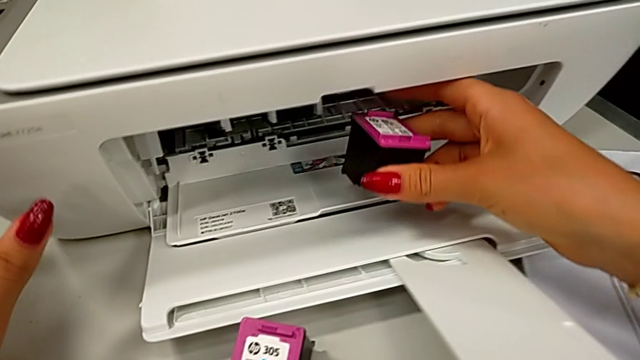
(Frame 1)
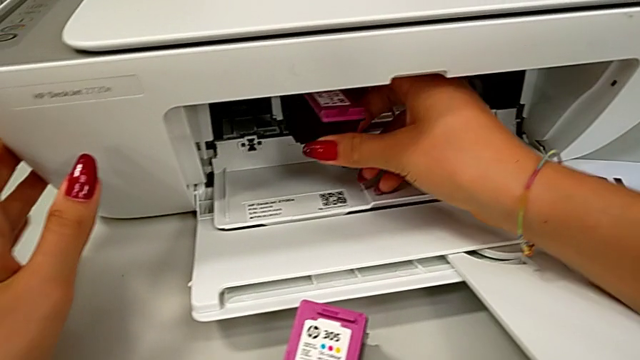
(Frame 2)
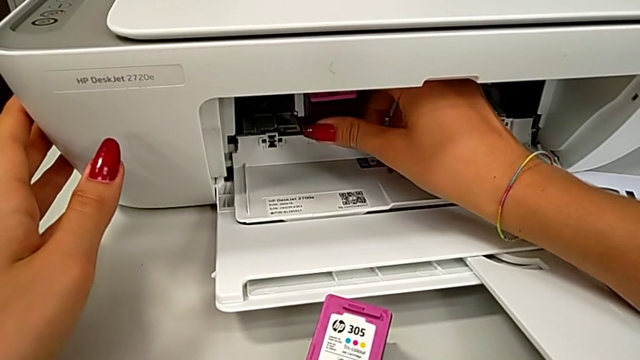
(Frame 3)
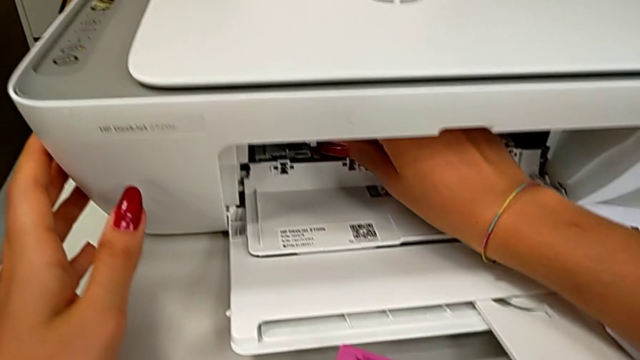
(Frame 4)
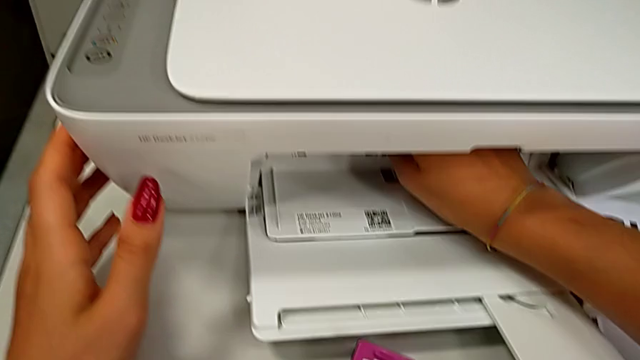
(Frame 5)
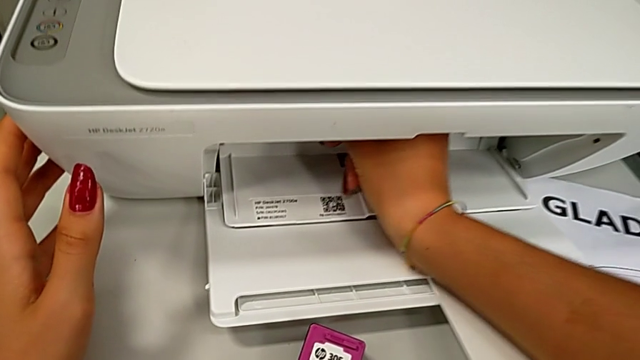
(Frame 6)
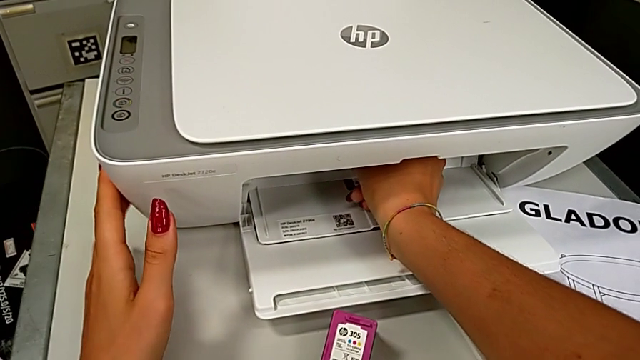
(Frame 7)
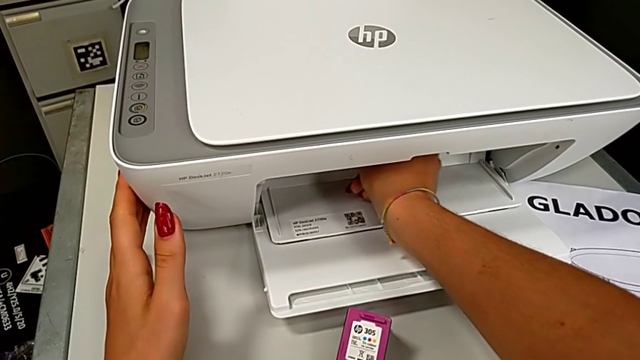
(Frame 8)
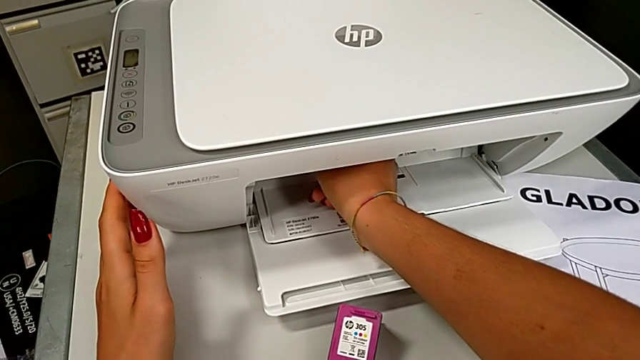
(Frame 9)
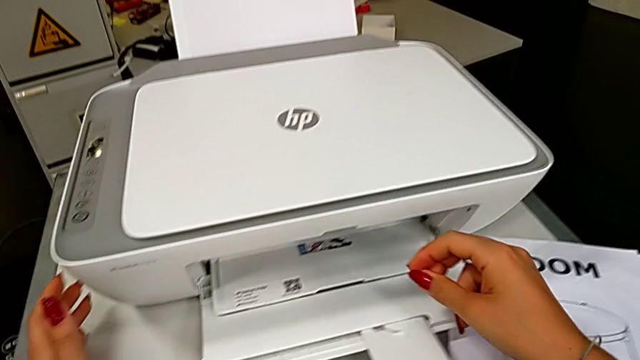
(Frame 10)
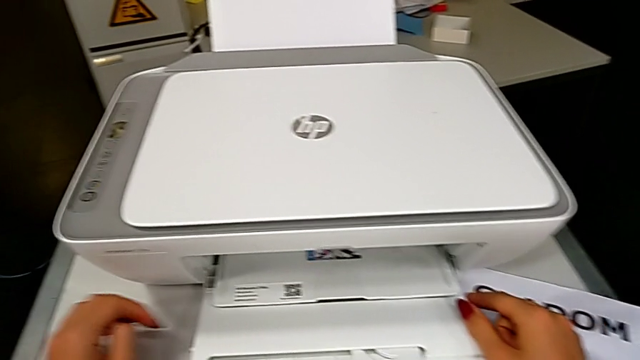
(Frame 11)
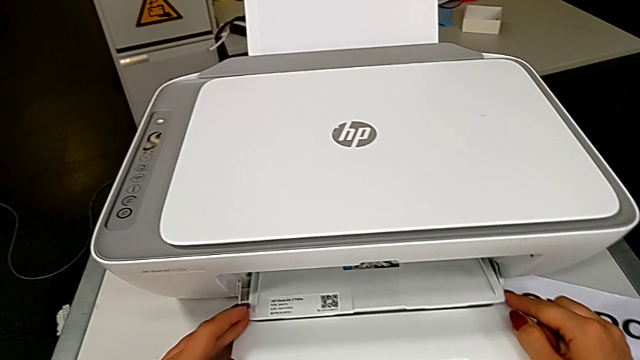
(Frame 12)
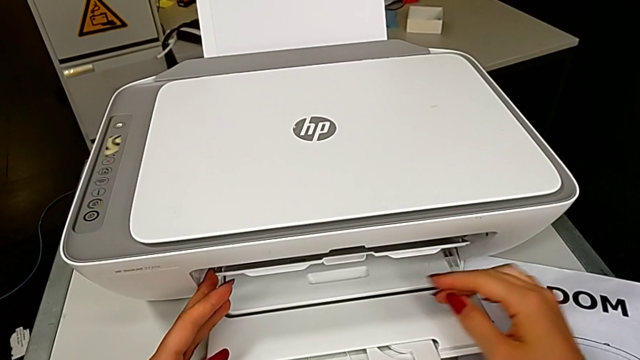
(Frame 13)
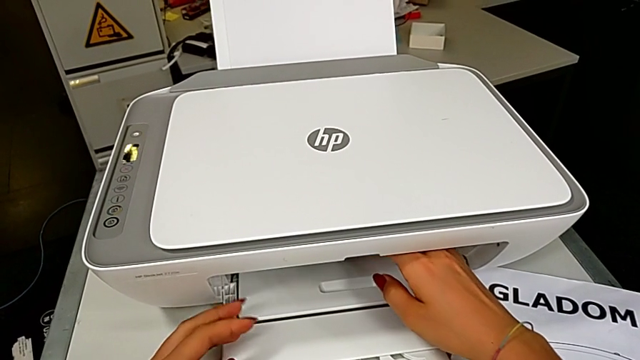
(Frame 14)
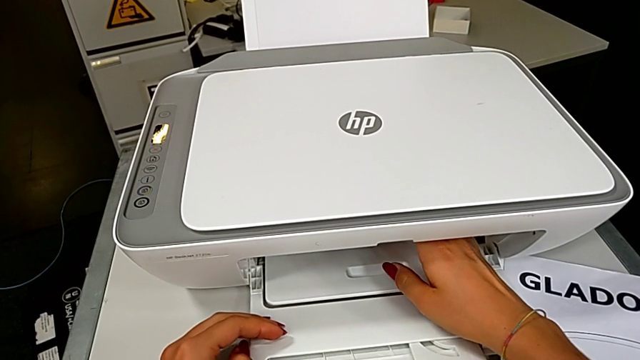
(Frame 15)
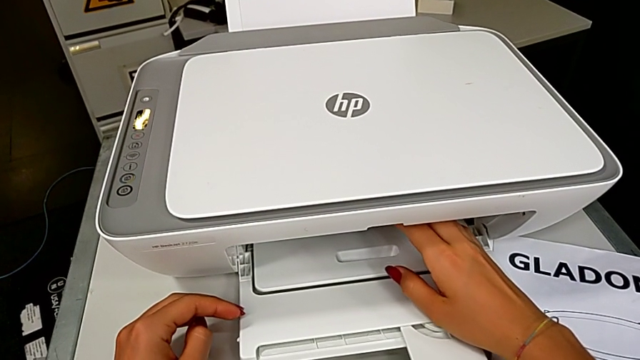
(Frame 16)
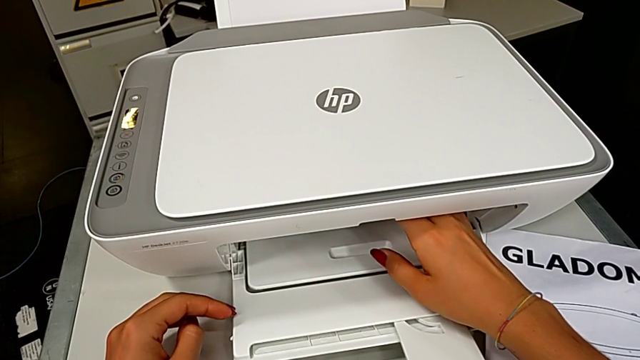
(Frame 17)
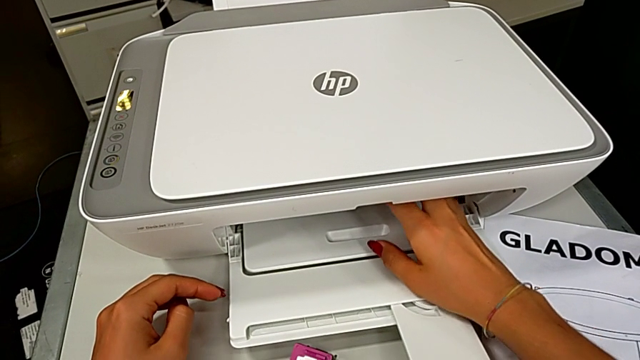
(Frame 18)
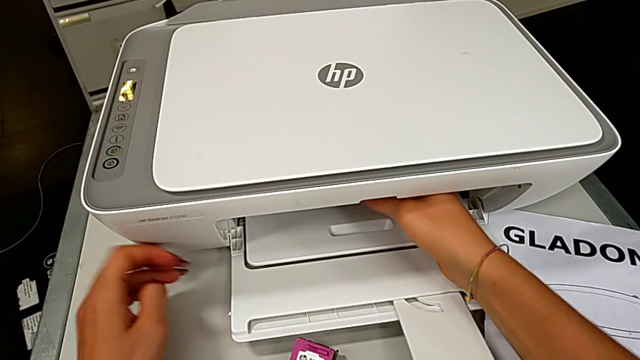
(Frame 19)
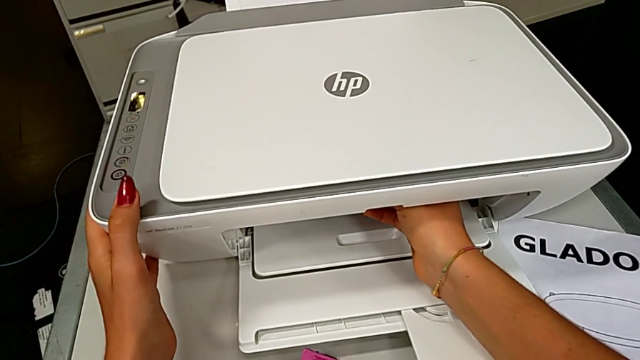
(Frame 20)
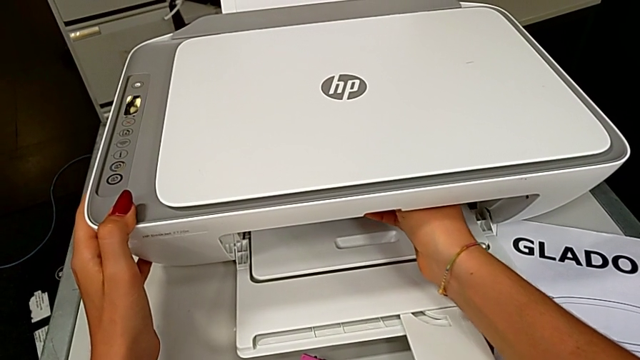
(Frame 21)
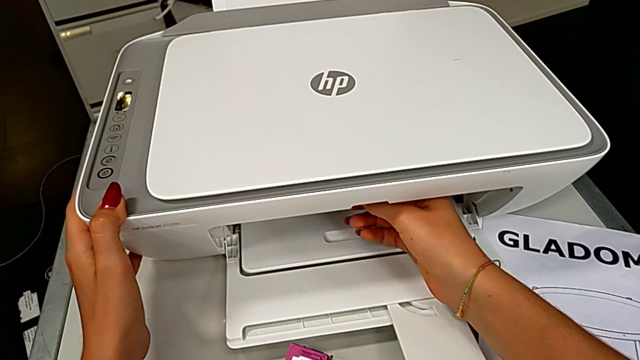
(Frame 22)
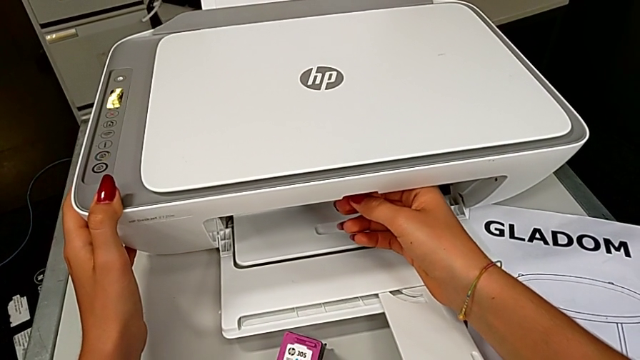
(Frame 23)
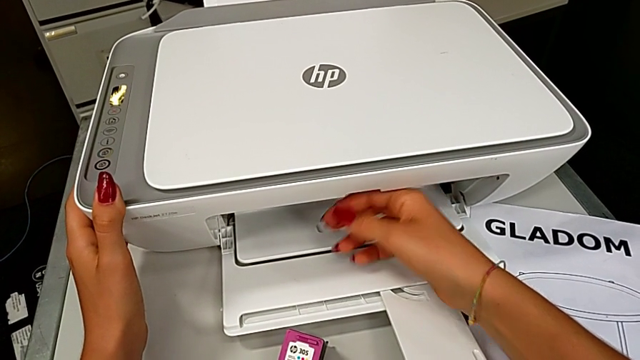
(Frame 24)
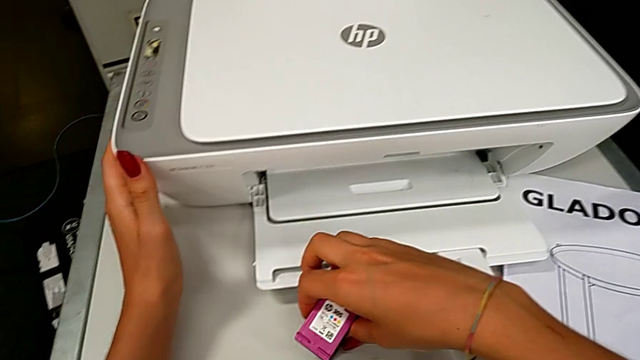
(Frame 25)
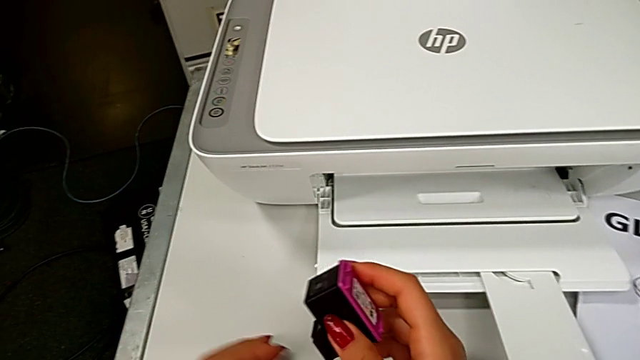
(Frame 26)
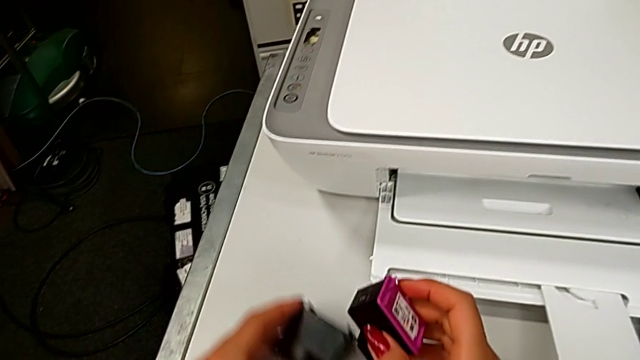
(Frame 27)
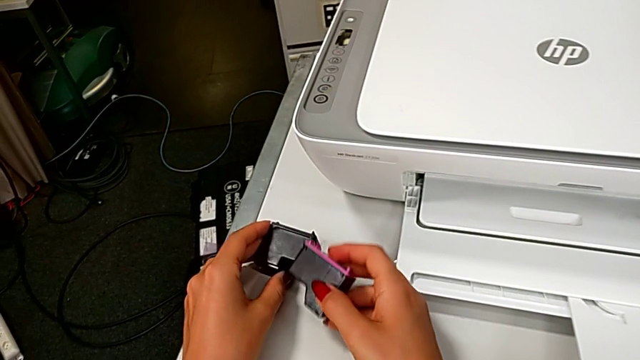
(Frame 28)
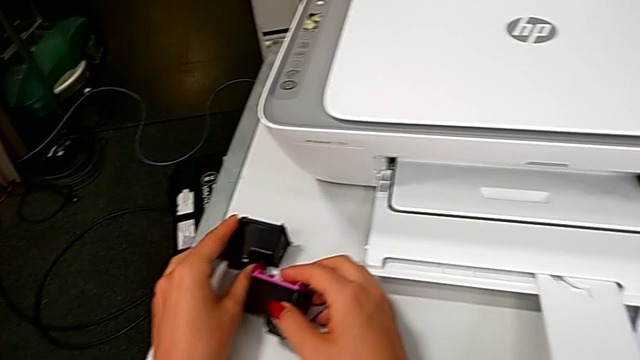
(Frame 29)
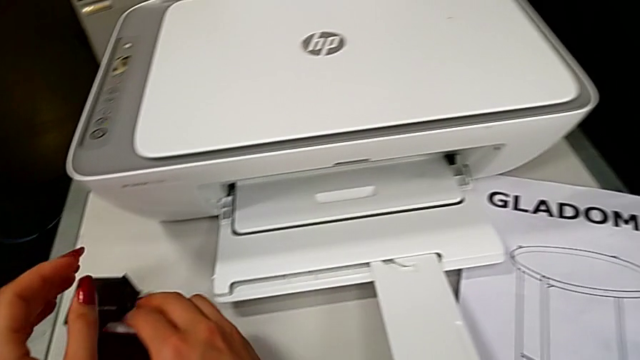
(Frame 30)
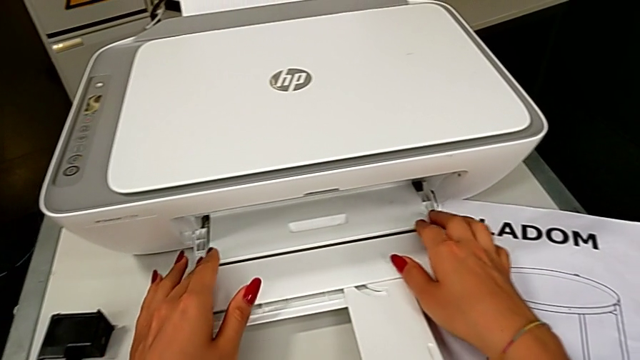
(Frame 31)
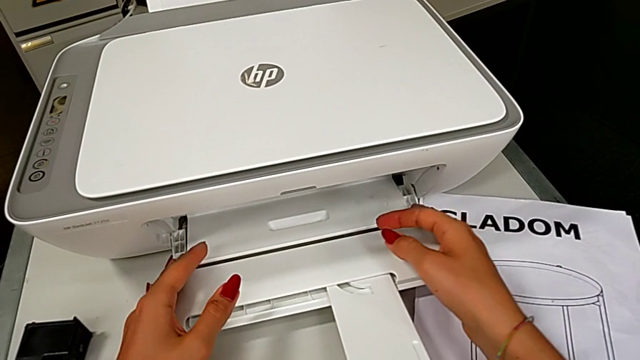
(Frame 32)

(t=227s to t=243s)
The camera wearer is exchanging a color cartridge. They insert the ink cartridge, close the copy gate, grab the ink cartridge, lift it and drop it.

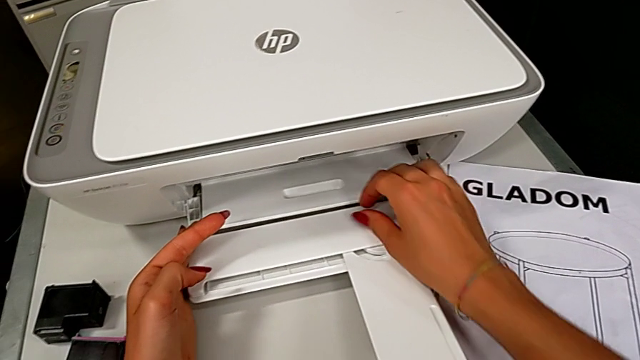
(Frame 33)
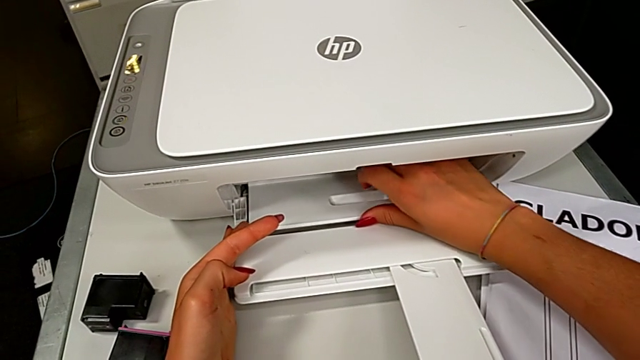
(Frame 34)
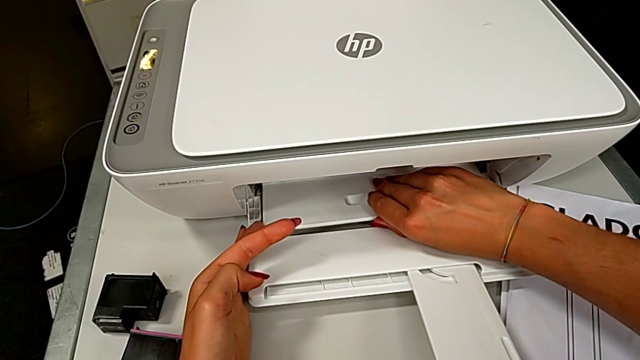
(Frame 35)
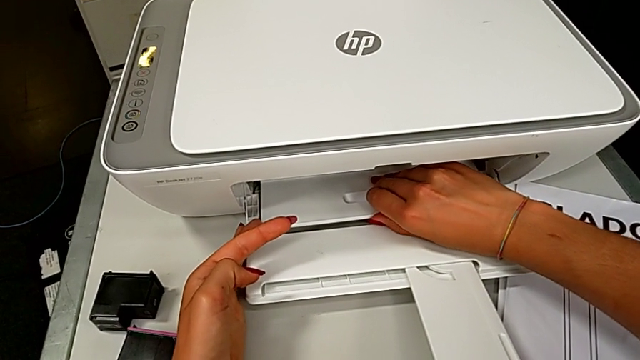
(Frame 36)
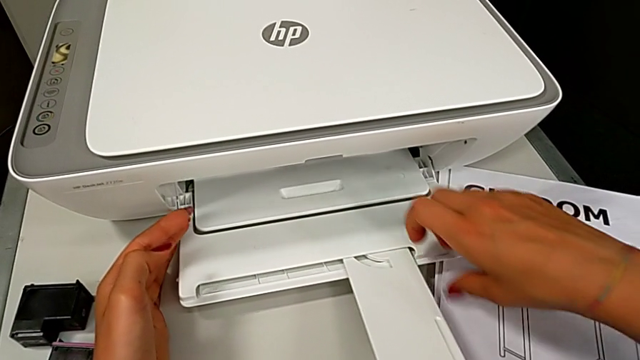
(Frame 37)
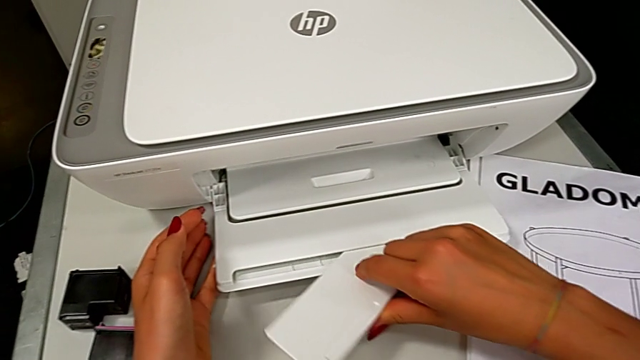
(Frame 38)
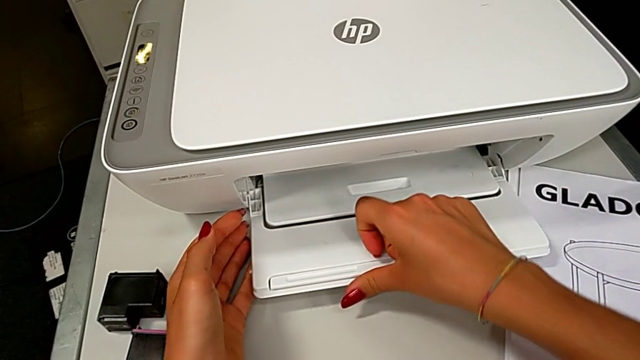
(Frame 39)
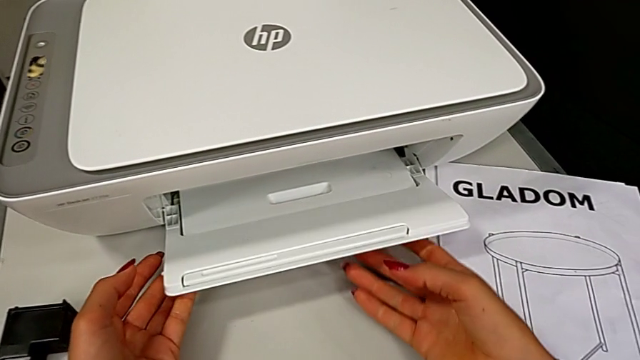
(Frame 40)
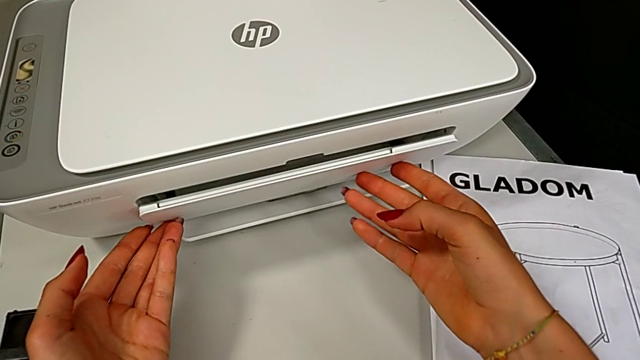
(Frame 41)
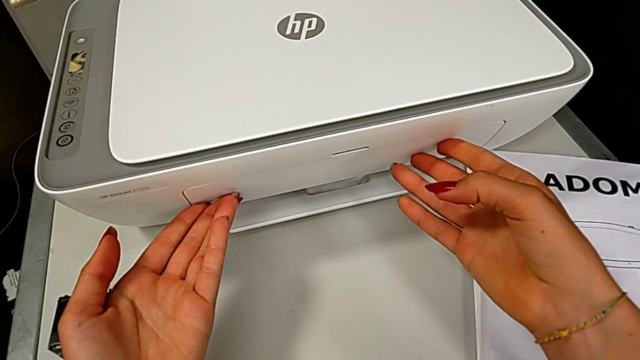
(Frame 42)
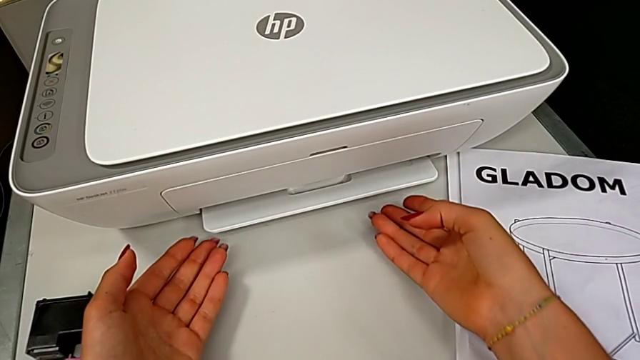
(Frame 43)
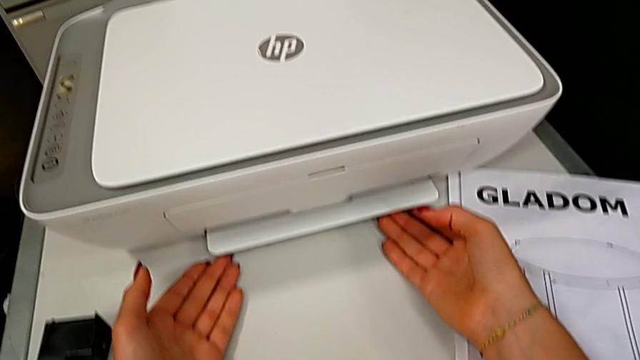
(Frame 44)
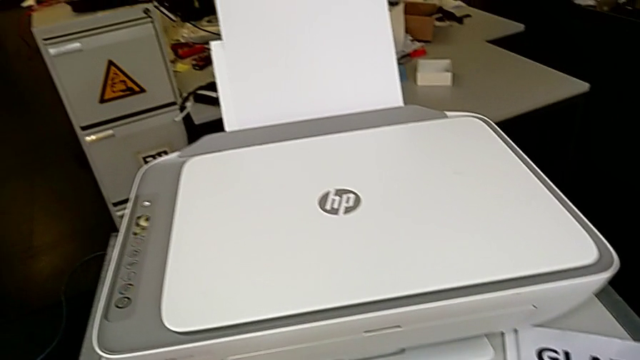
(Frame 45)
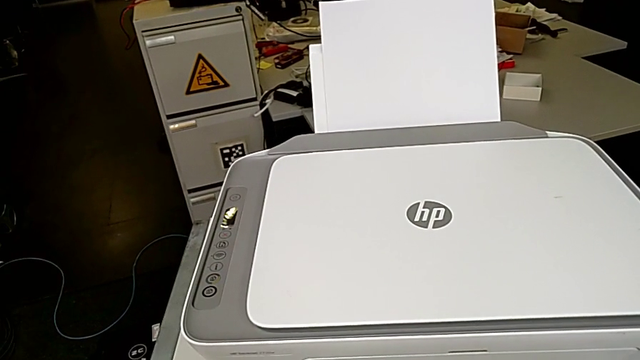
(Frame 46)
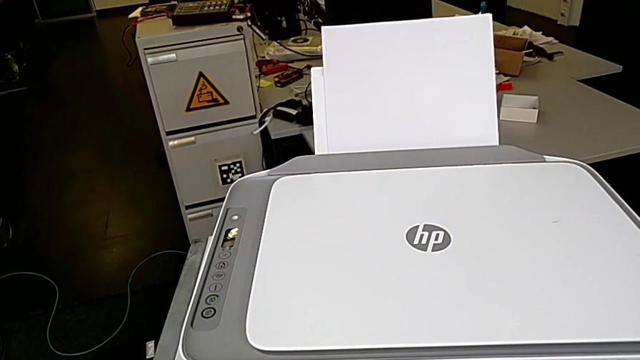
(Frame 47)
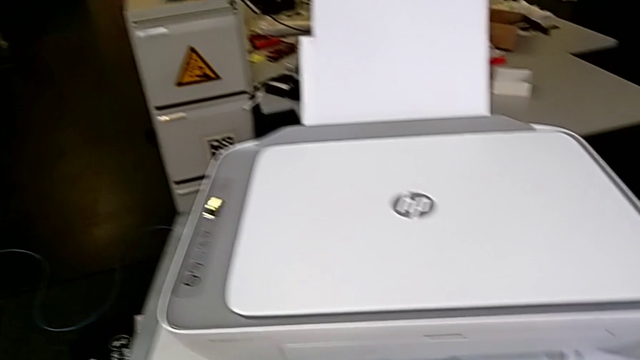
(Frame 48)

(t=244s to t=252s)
The camera wearer is closing the printer. They wrongly touch the middle paper tray, close the little paper tray and close the paper tray.
